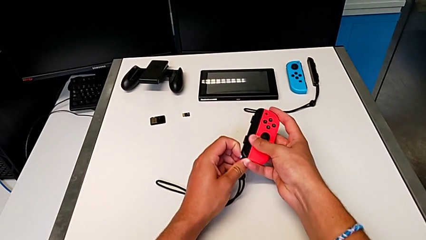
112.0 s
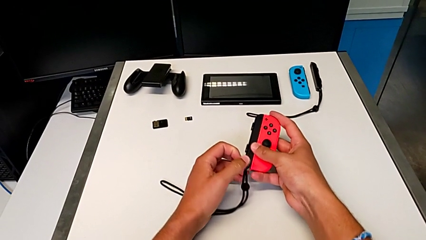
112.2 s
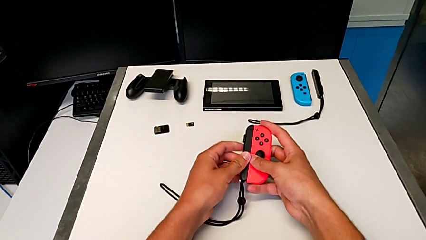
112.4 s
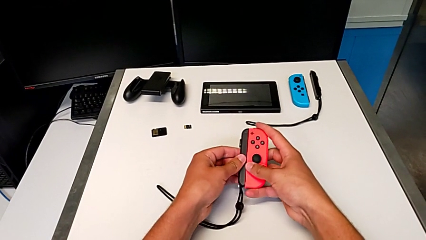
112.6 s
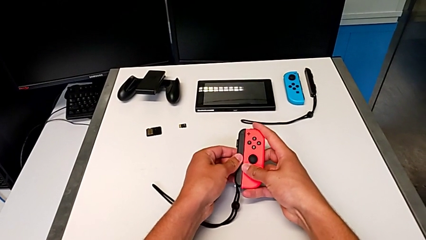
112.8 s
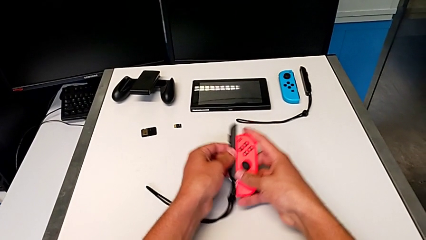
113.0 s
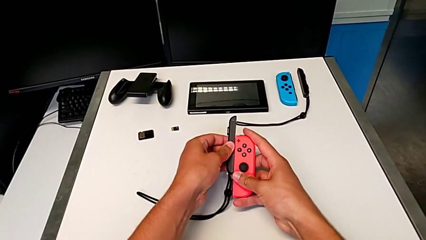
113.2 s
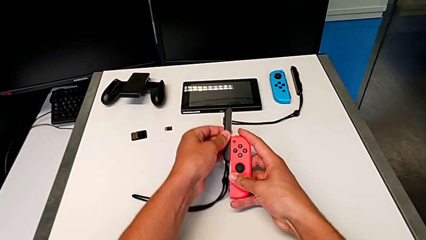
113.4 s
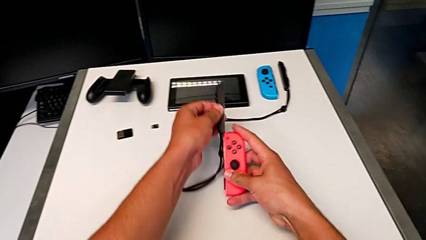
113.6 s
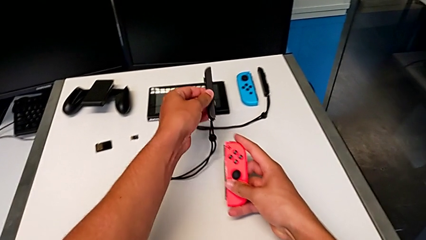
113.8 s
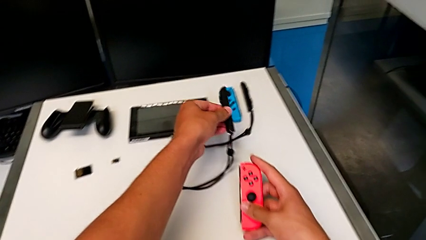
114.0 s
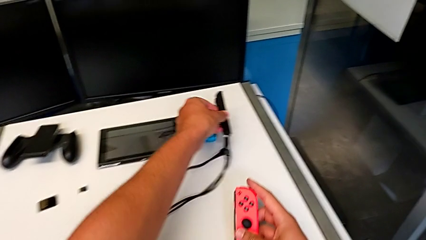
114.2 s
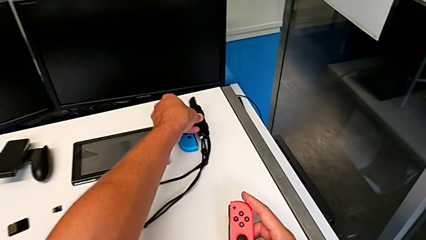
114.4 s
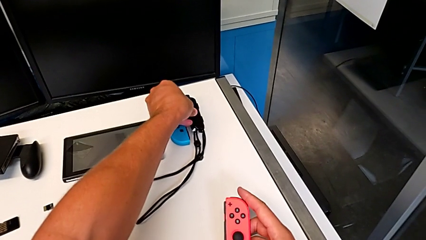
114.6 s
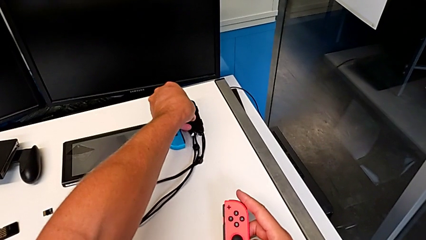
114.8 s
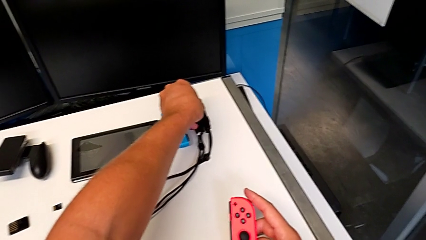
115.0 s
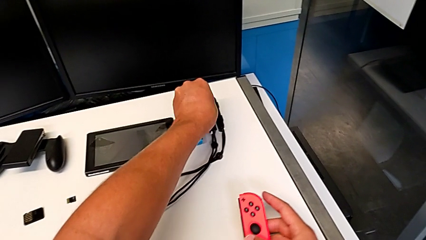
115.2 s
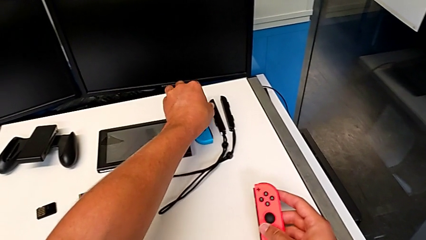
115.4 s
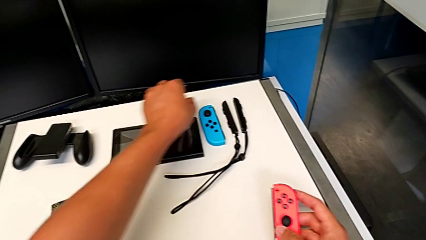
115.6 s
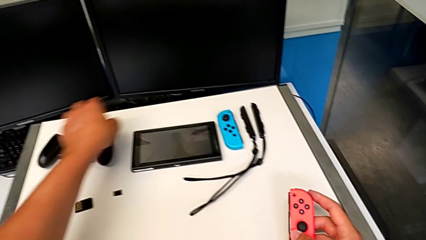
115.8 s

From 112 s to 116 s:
The camera wearer is disassembling the Joy-Con controllers from the Joy-Con straps. They slide the red Joy-Con controller, withdraw it and place the second Joy-Con strap.

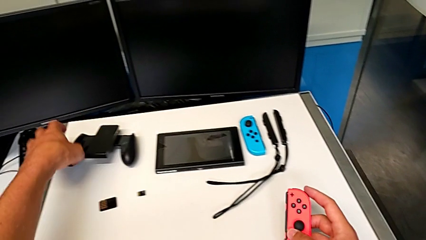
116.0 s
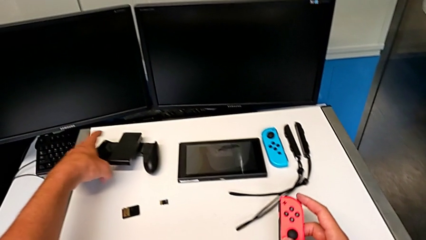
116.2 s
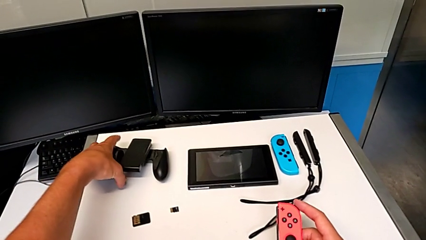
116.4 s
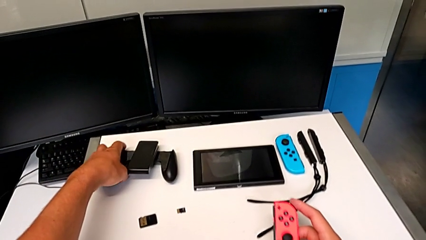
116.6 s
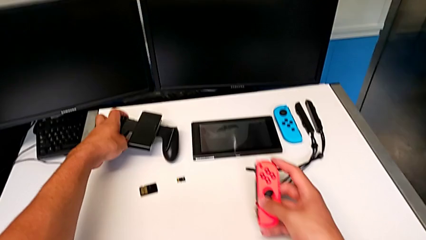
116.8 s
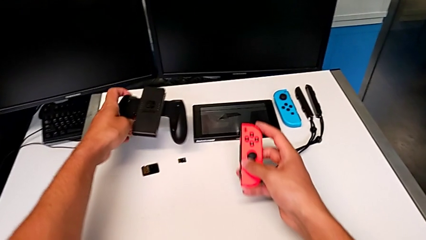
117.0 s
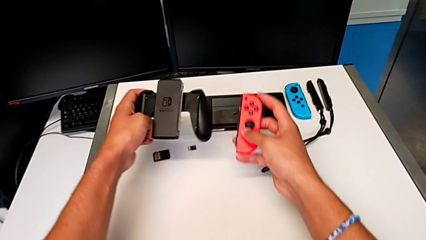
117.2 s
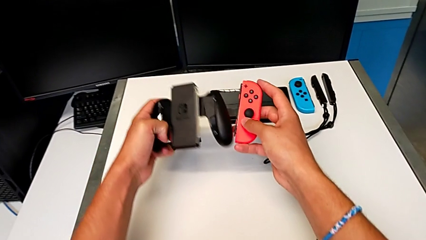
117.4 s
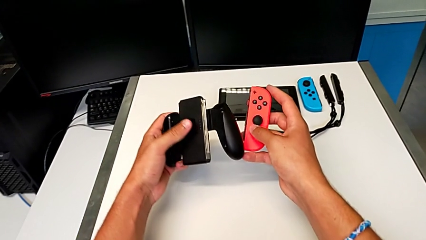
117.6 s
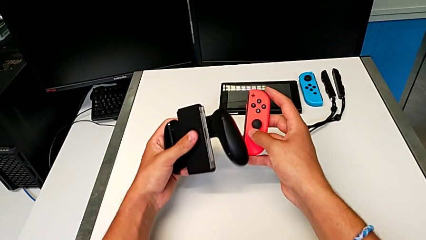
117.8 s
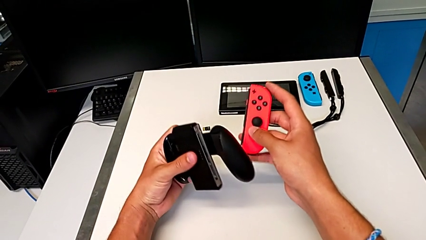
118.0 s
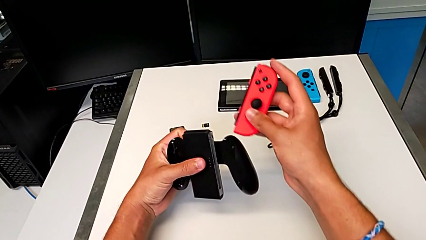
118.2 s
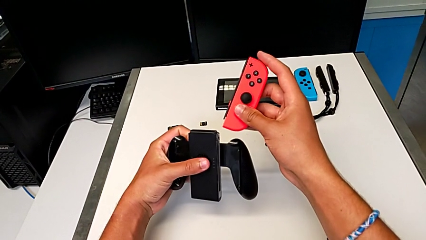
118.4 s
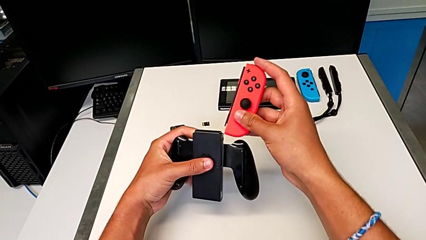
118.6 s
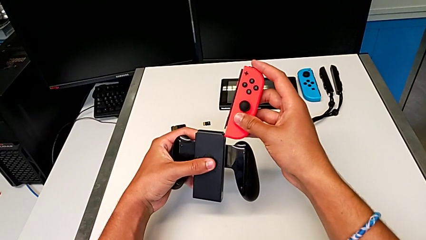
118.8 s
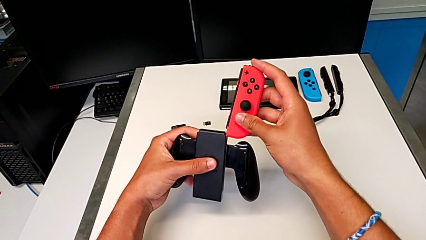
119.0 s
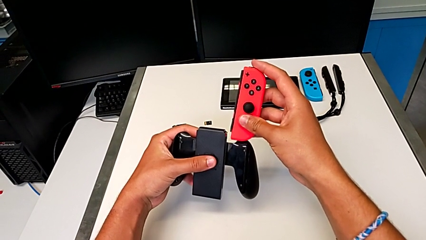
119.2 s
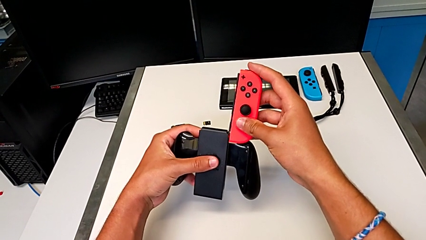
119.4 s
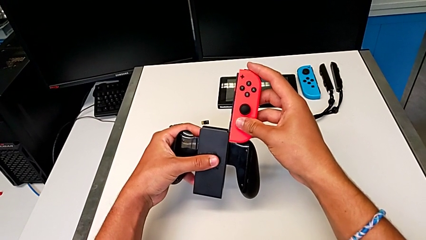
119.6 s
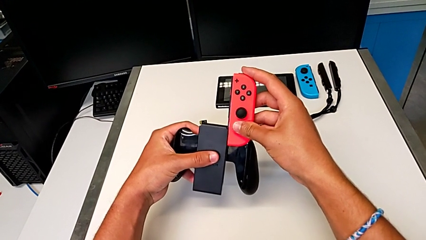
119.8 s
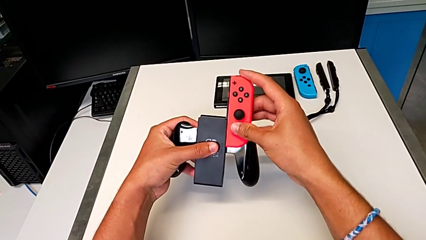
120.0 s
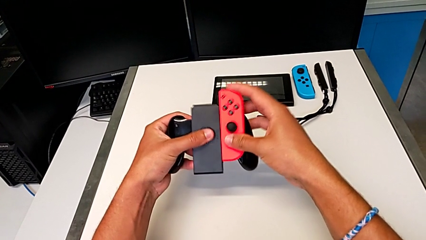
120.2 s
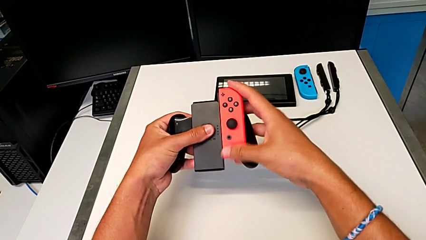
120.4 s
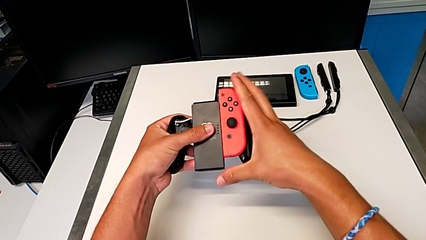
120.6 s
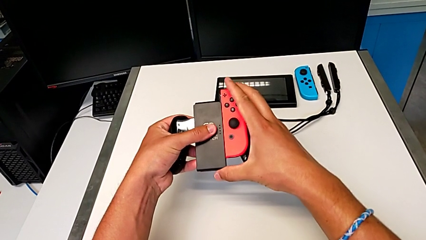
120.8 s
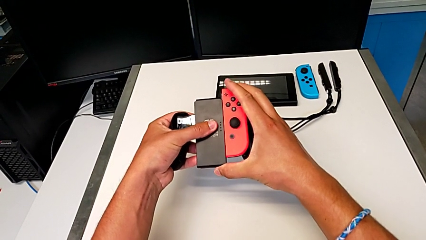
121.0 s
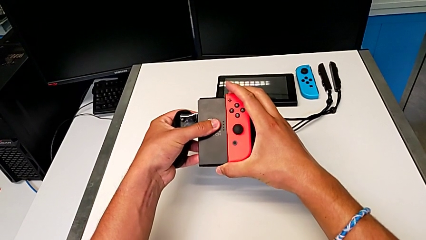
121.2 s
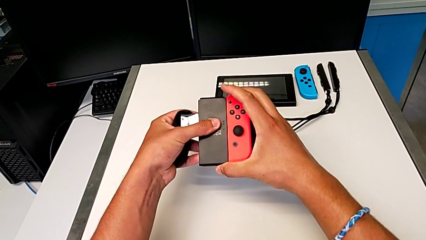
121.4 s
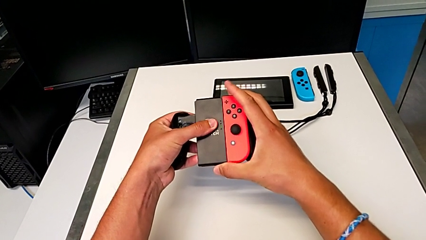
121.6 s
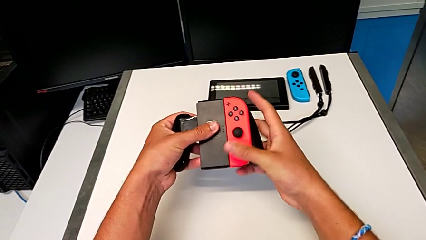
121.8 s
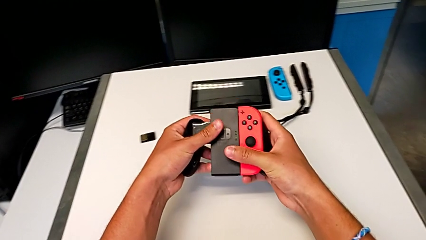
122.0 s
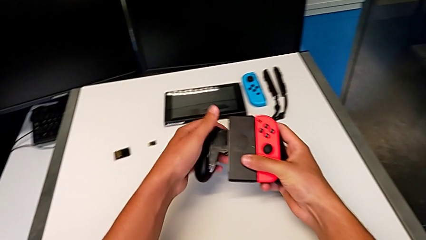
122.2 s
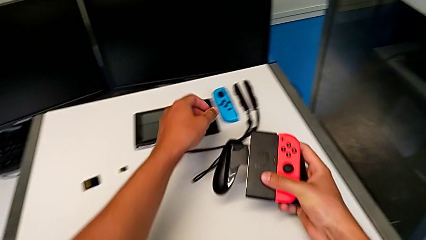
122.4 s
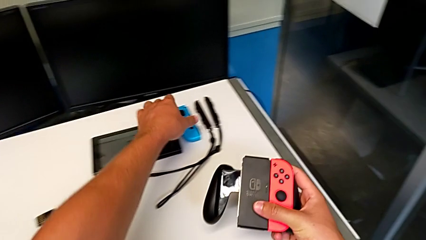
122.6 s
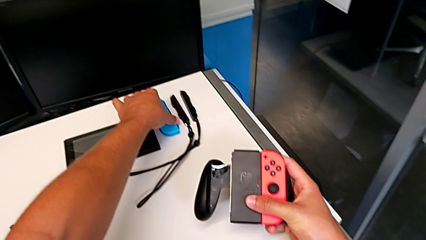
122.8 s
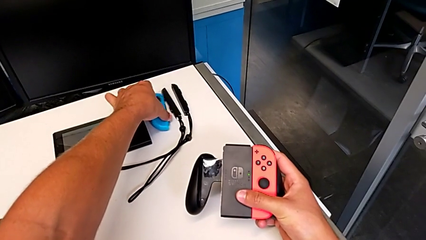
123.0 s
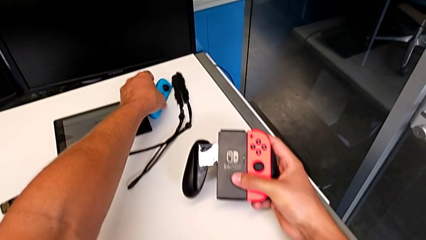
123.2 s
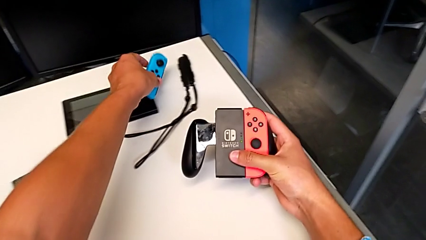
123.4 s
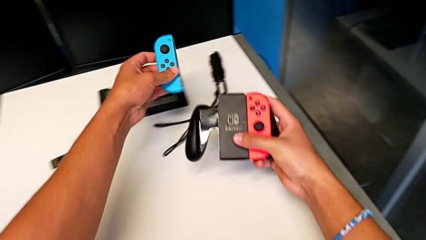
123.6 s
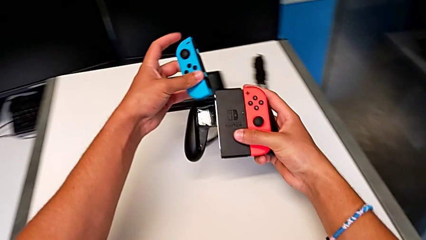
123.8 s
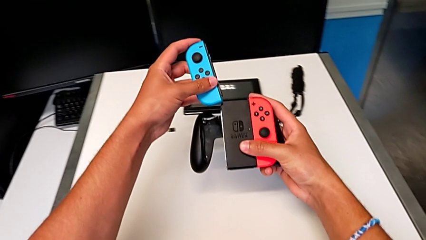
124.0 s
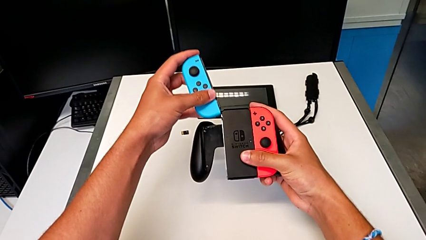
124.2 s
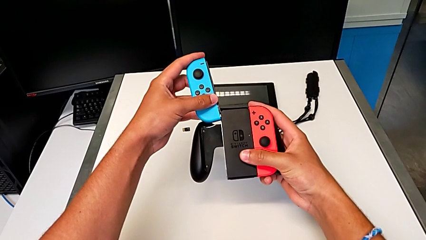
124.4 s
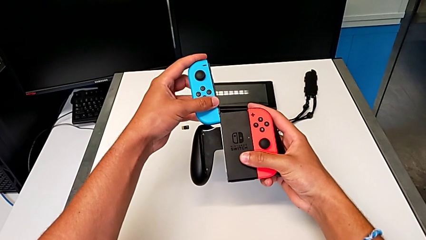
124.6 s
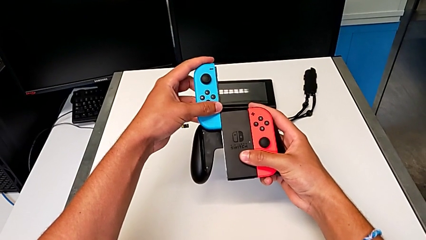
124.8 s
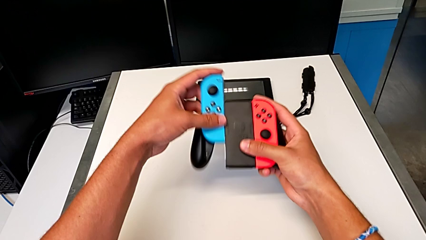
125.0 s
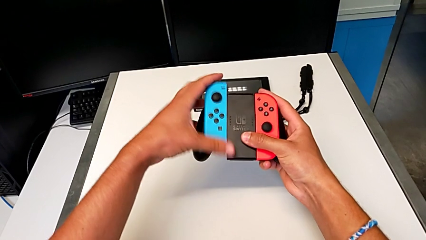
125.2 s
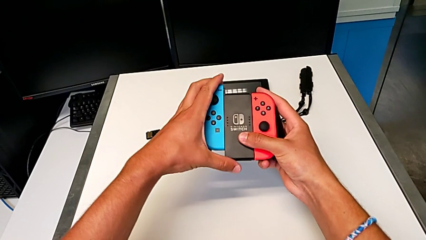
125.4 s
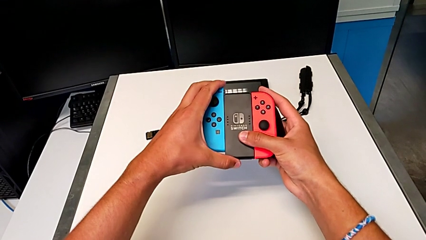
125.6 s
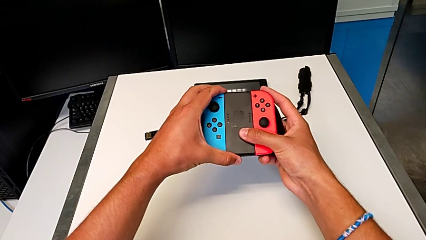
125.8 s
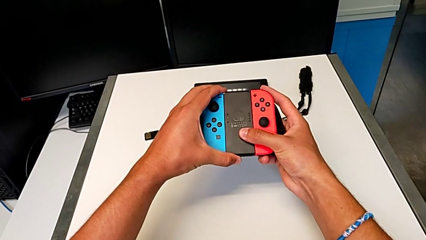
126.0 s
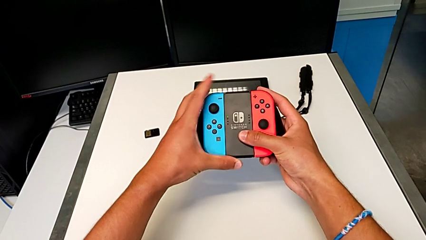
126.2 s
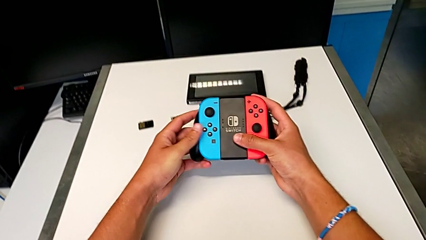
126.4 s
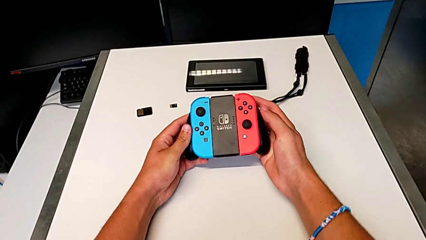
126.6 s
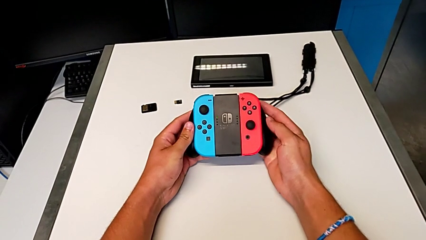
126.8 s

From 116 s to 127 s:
The camera wearer assembles the Joy-Con controllers to the Joy-Con comfort grip. They grab the comfort grip, lift it, slide the red Joy-Con controller, grab the blue Joy-Con controller, lift the red Joy-Con controller and slide the blue Joy-Con controller.

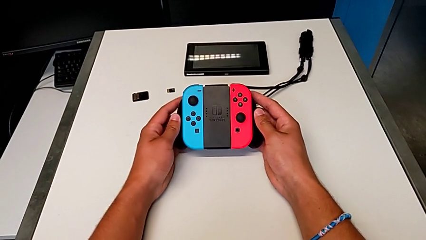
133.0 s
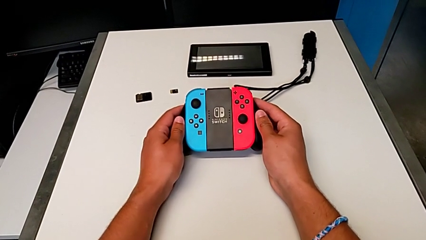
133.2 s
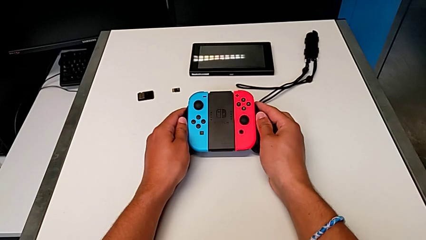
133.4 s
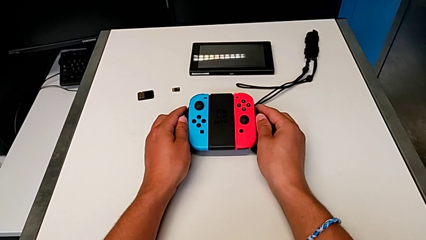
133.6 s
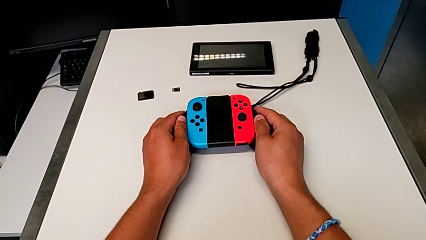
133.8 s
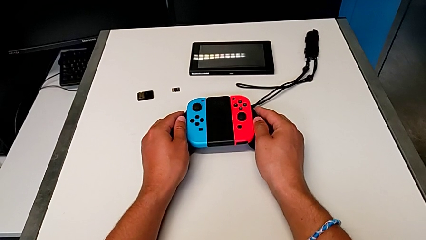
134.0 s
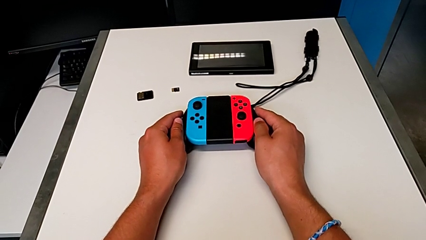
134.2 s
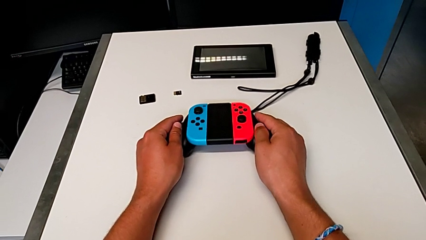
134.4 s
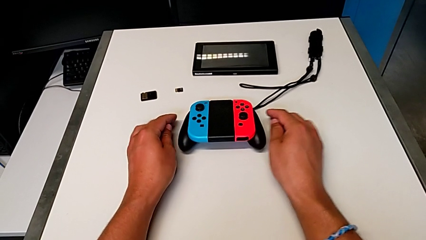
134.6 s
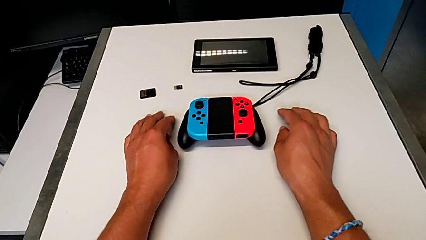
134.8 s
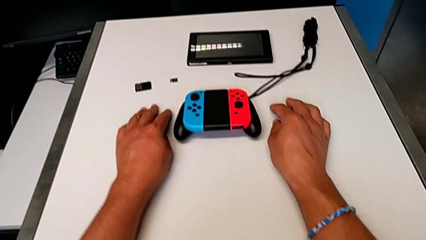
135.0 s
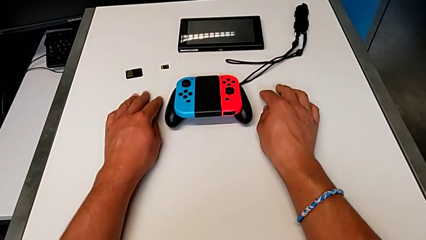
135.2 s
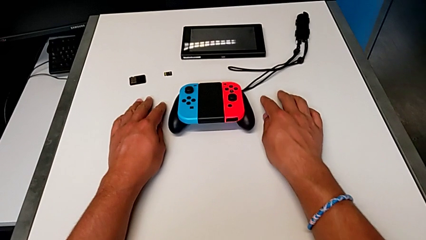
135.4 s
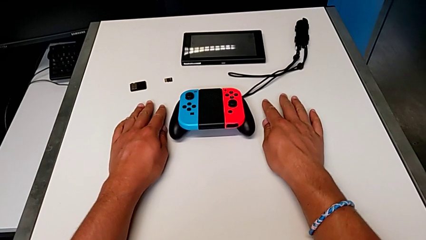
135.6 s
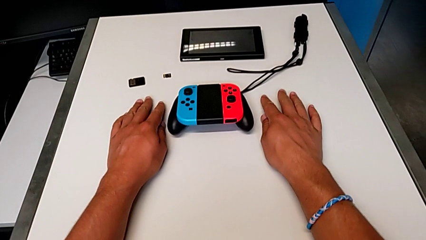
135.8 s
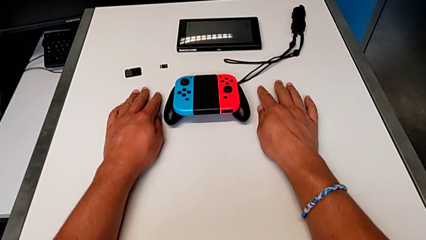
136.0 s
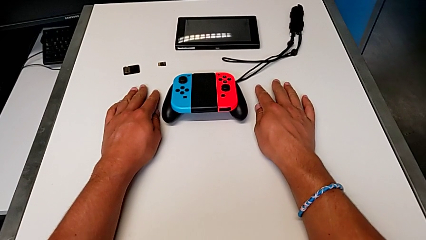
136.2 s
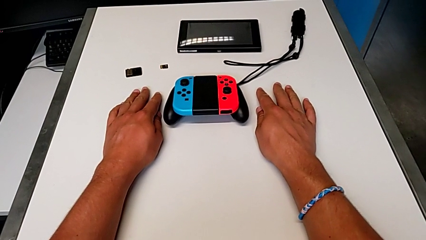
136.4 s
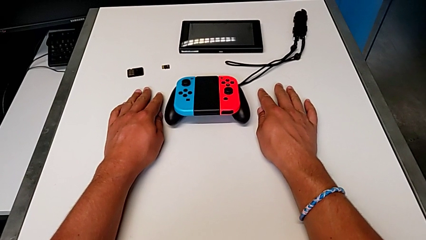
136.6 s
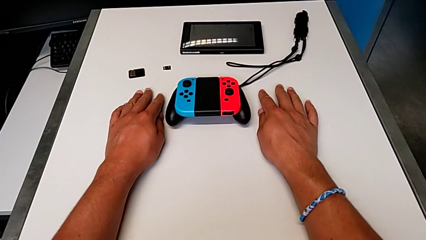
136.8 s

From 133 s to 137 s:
The camera wearer is holding the Nintendo Switch with the kickstand. They place the comfort grip.
